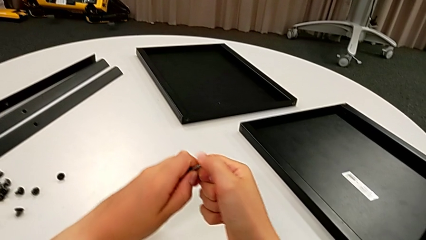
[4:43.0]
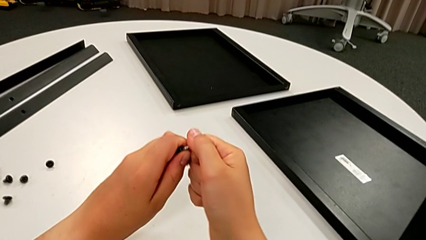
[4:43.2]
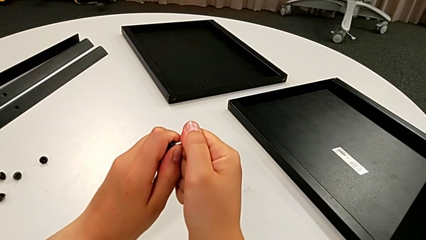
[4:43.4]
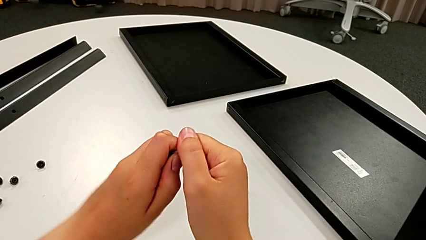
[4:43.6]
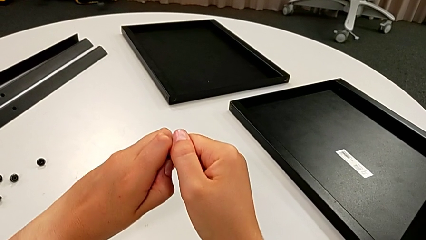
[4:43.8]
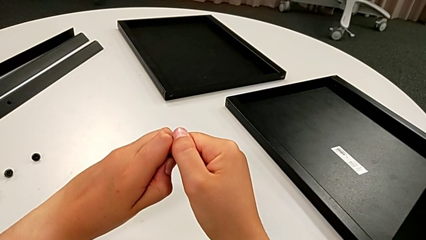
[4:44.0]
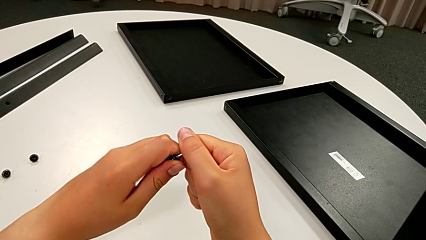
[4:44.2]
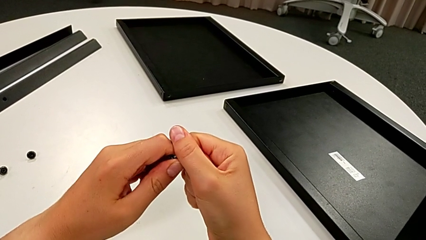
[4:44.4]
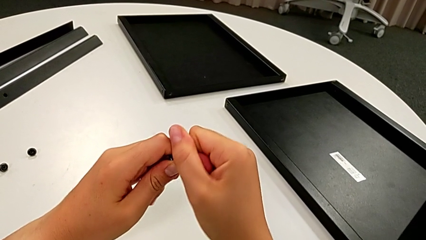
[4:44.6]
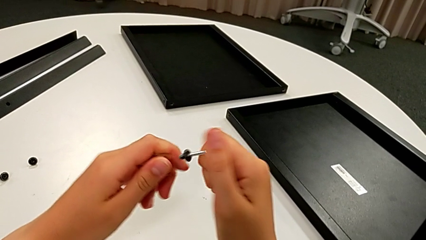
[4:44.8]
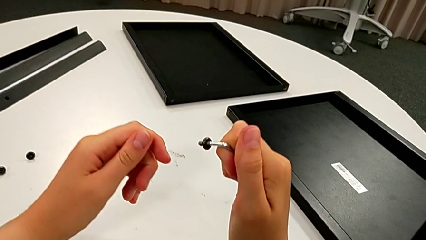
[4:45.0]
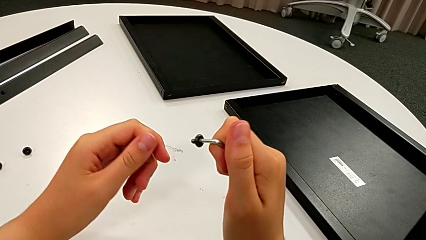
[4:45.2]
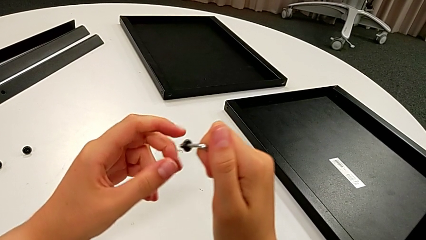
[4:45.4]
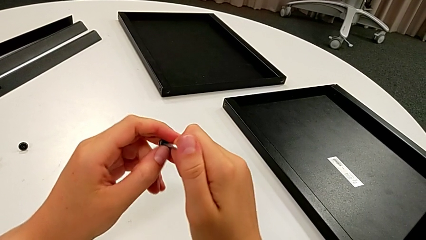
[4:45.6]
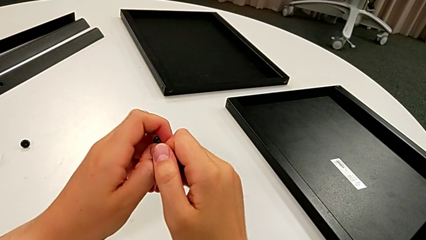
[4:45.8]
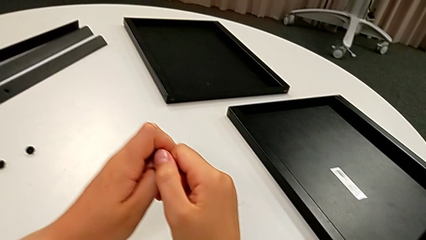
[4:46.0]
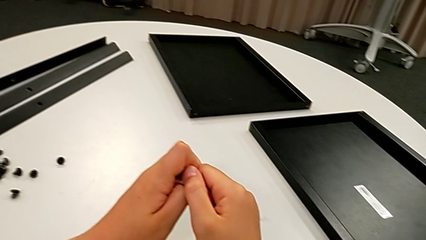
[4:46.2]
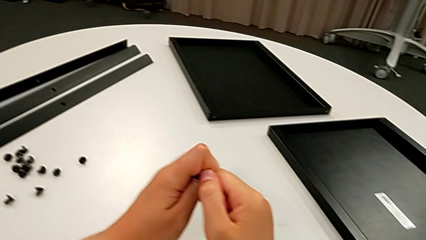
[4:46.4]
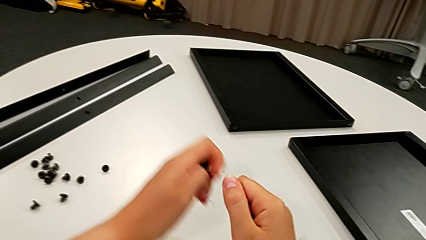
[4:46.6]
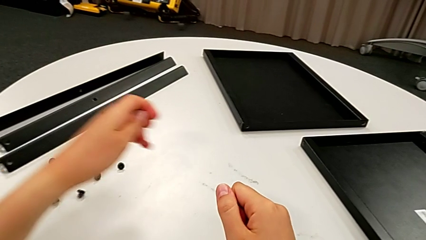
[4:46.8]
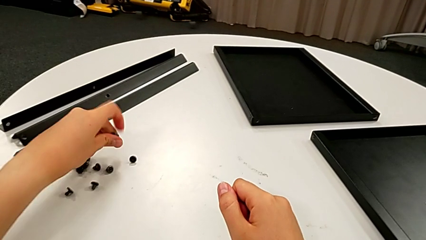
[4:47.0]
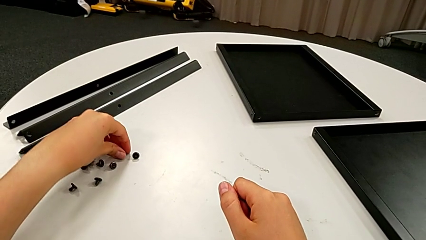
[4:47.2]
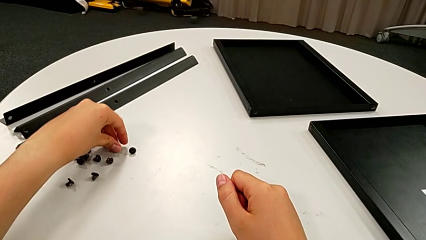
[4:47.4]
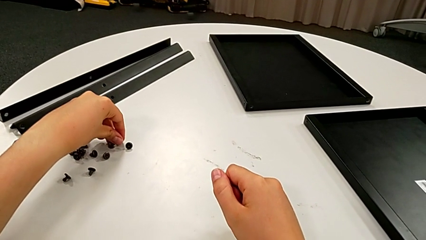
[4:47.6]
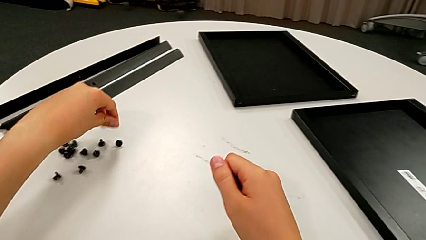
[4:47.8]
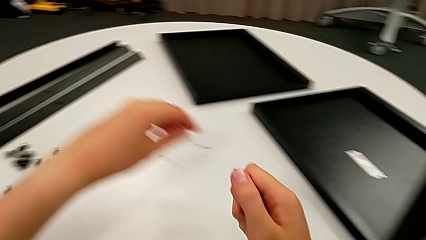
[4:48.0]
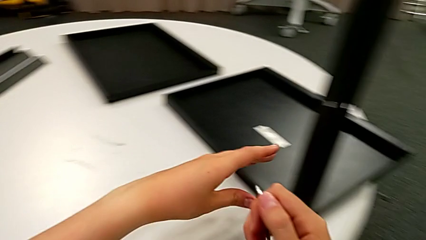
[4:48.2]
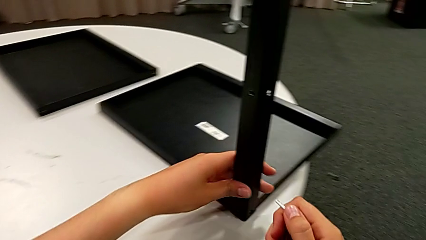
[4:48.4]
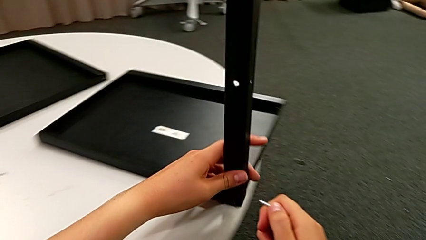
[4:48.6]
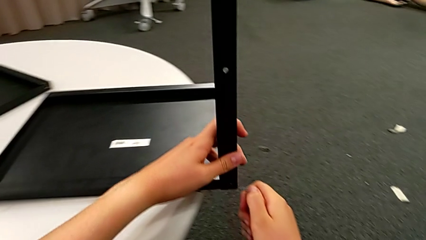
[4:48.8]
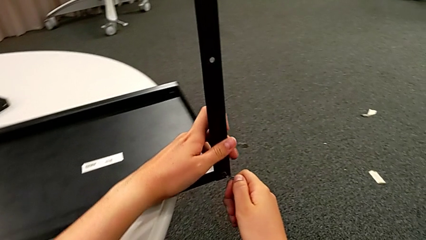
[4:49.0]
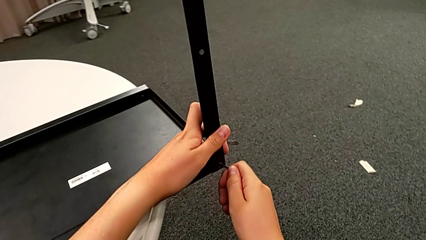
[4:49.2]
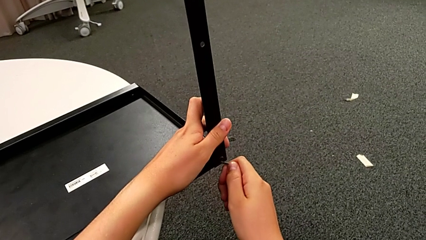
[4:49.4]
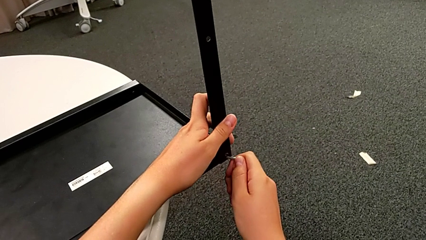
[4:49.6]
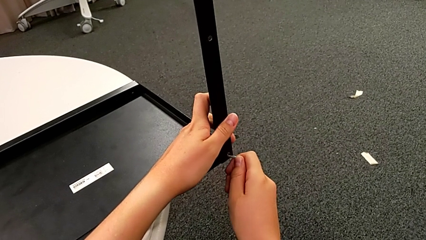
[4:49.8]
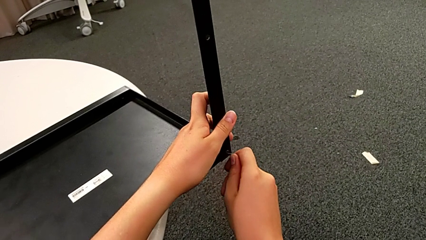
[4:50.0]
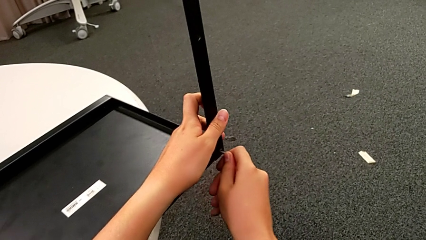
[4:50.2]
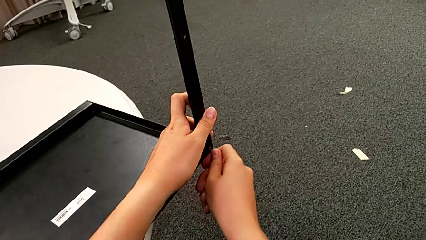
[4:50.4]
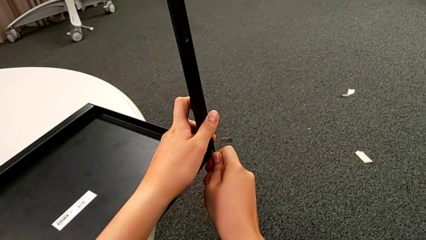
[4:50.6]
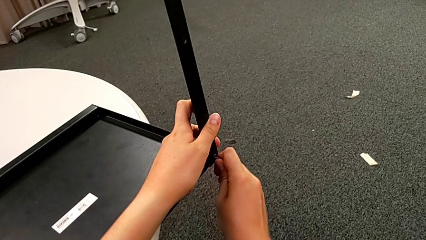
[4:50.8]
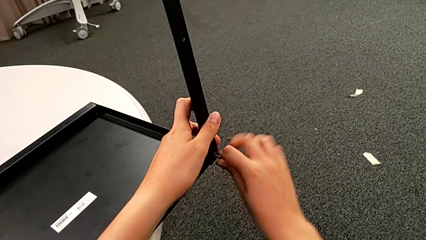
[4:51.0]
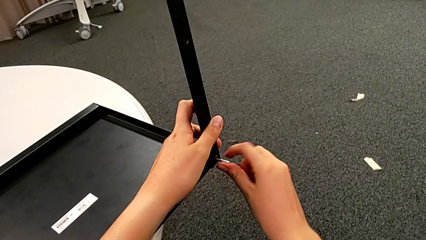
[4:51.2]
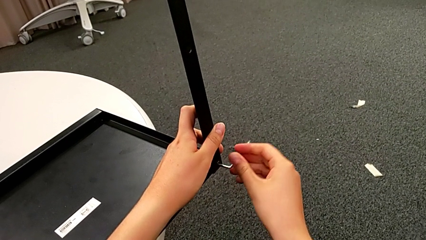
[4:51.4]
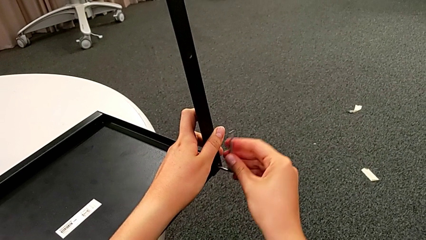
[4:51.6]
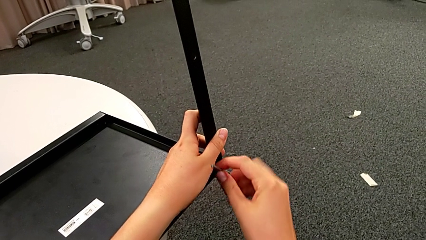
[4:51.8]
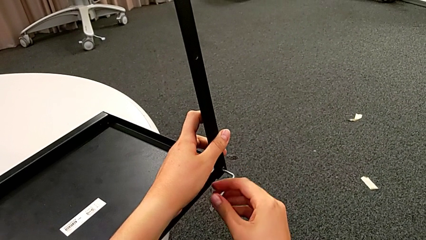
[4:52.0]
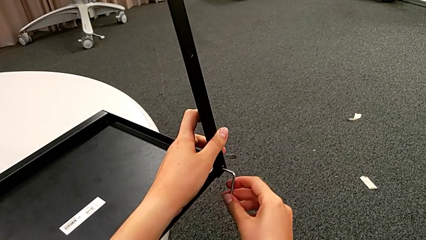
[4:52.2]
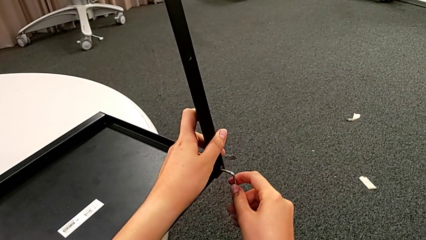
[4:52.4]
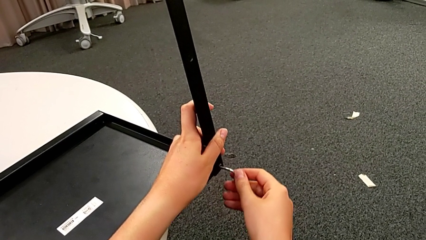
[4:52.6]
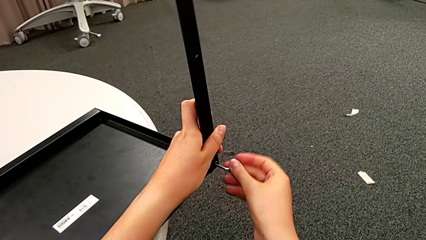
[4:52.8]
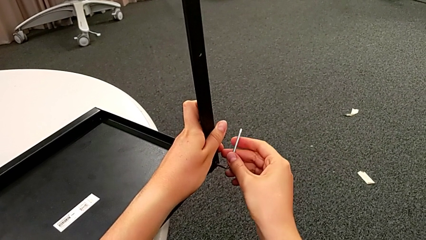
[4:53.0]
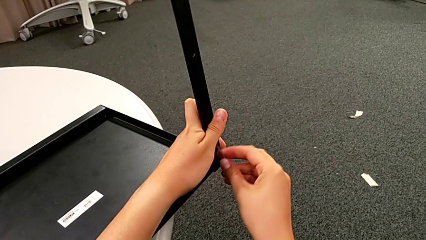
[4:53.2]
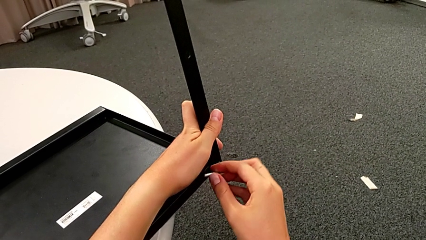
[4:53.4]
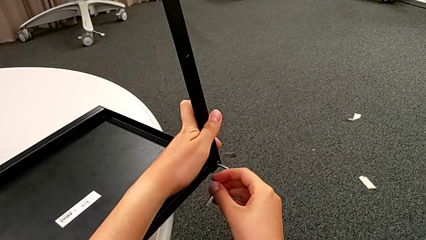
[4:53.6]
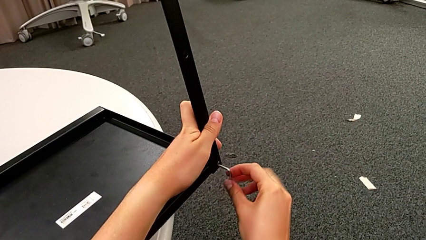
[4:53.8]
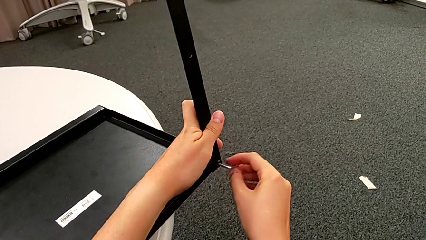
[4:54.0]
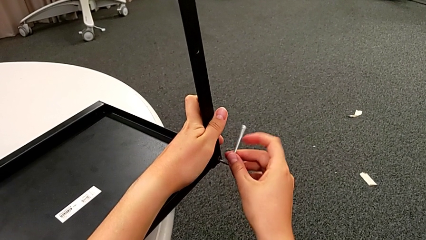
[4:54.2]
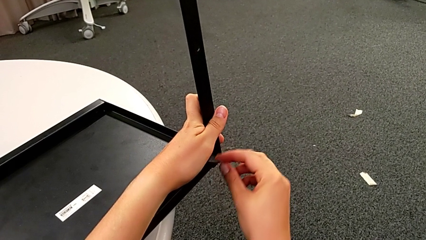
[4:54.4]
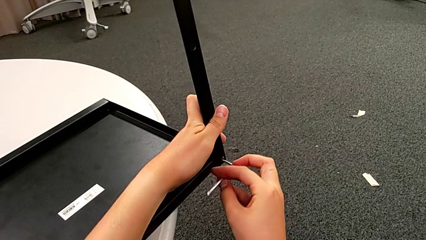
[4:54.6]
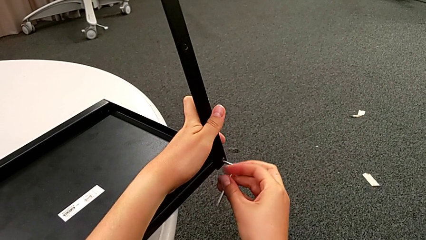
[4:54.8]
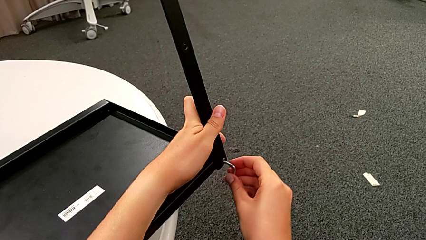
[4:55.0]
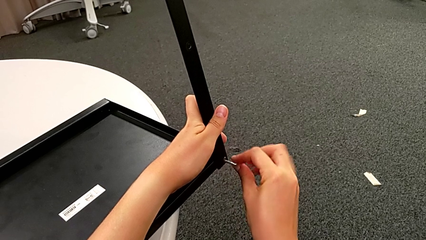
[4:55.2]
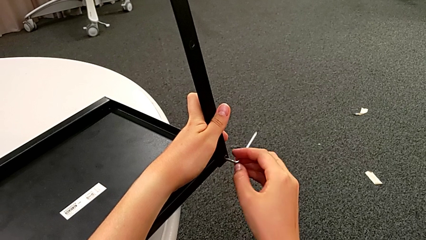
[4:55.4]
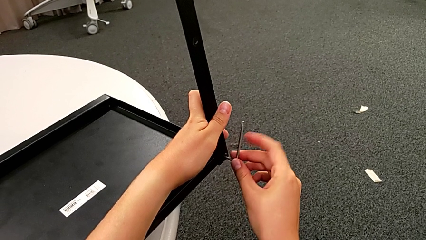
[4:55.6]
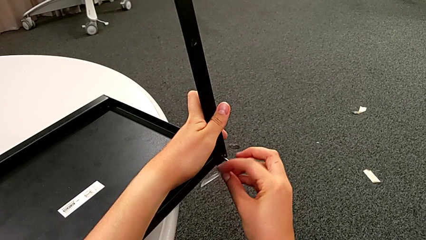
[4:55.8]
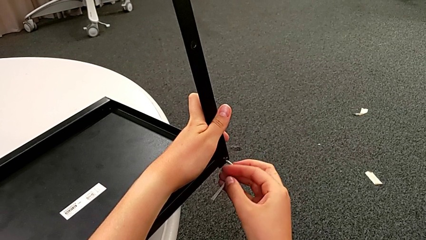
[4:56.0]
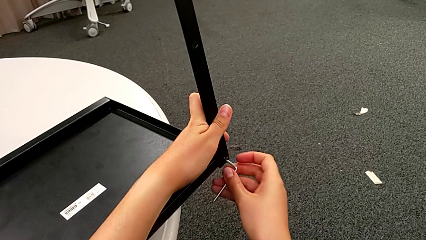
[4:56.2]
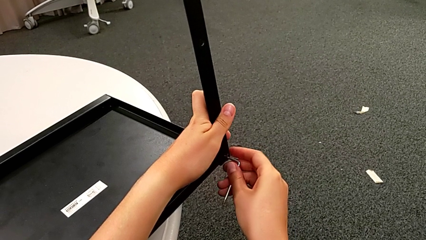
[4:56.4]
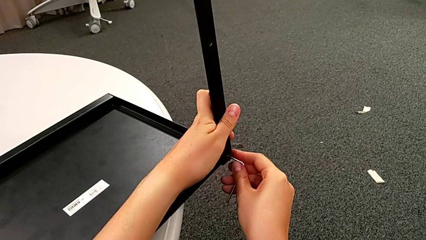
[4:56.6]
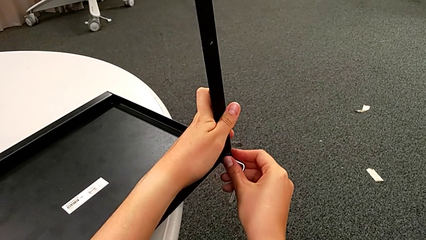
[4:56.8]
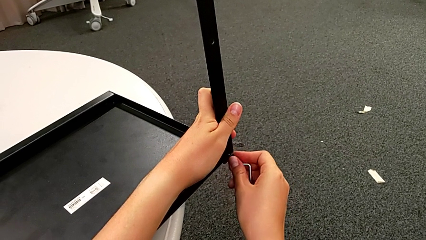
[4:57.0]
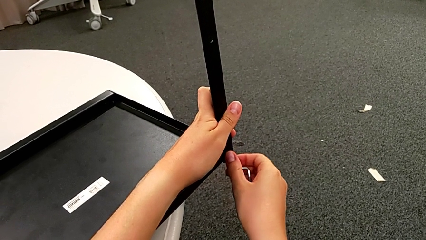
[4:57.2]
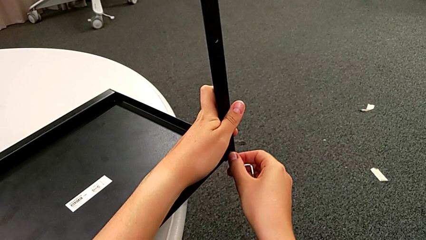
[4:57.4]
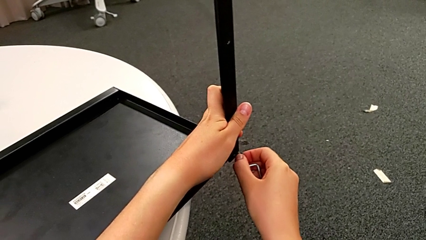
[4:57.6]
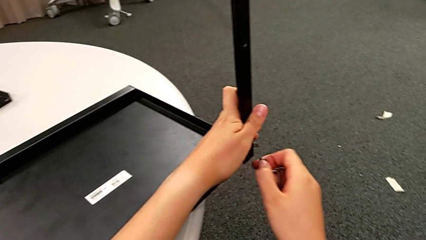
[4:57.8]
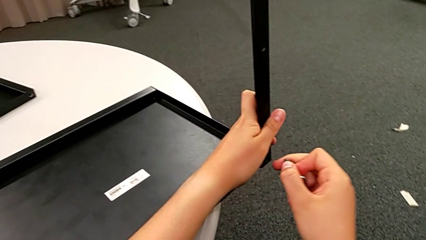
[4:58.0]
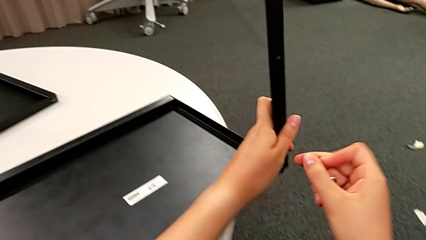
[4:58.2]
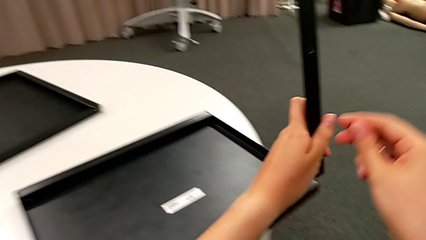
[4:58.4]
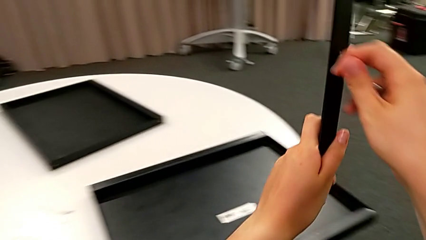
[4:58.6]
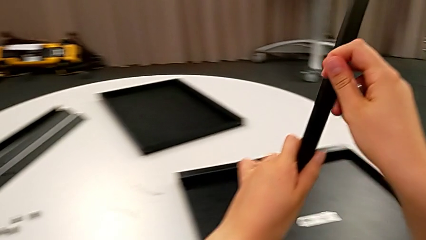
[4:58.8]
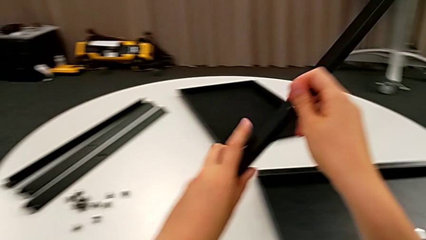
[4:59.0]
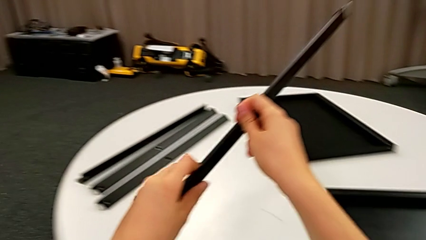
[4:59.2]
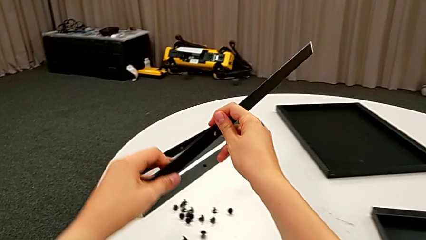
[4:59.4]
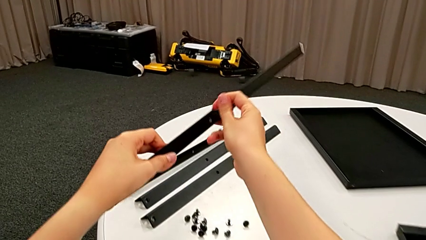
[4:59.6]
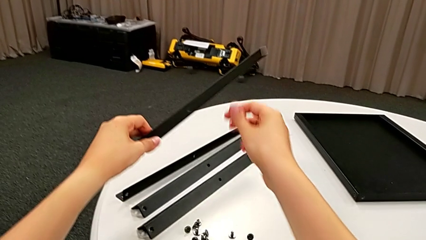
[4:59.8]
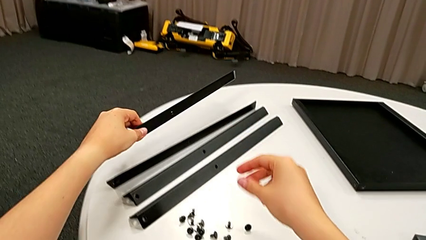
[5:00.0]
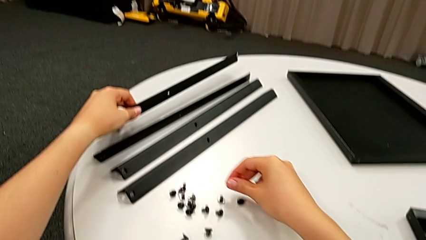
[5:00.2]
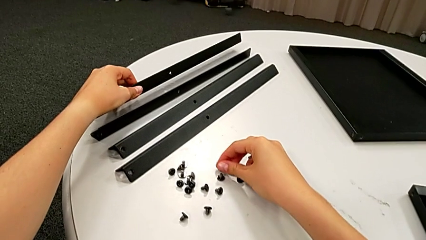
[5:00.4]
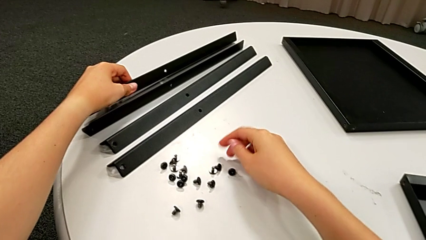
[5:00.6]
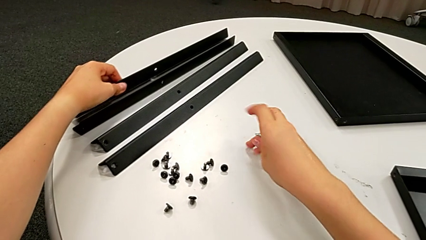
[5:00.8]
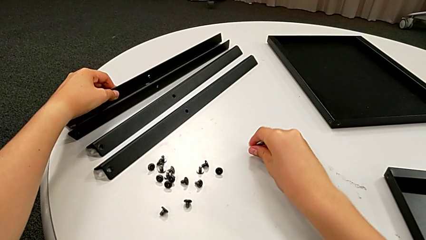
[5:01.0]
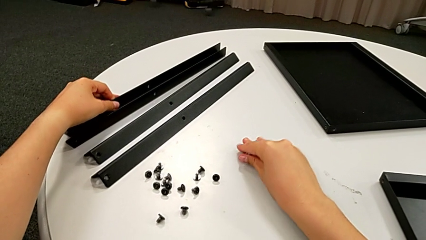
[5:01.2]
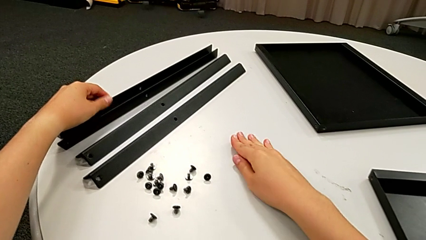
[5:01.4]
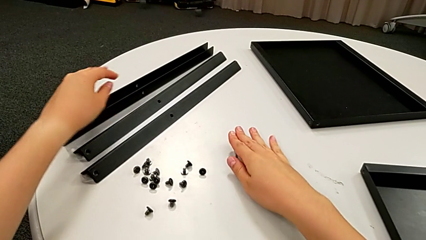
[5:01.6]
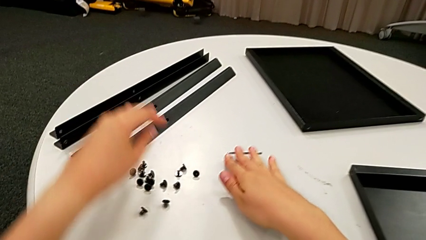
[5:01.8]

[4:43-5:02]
The camera wearer is disassembling the fourth leg. They keep withdrawing the first hex socket head, place it, slide the nightstand, insert the Allen wrench, unscrew the second hex socket head, grab it, lift the fourth leg, place it with the left hand, place the hex socket head and place the Allen wrench.
